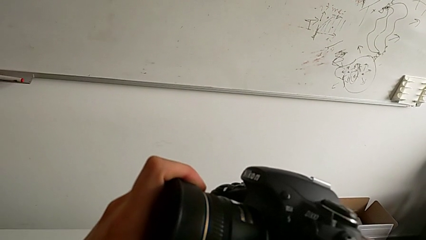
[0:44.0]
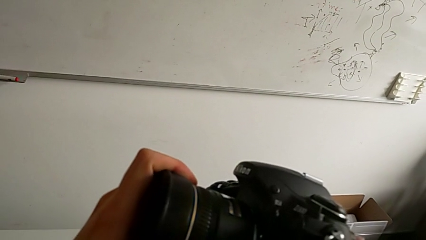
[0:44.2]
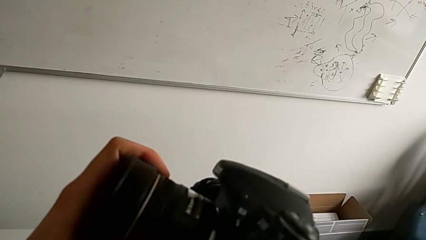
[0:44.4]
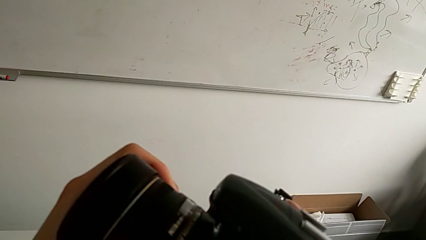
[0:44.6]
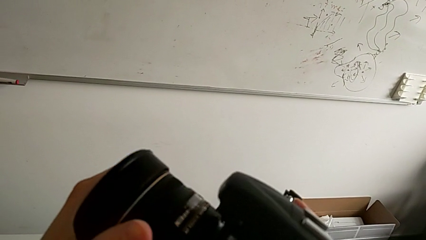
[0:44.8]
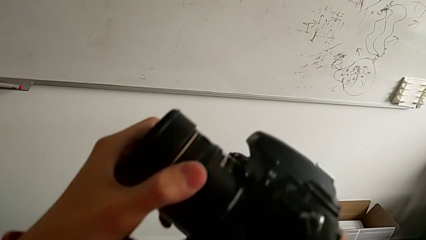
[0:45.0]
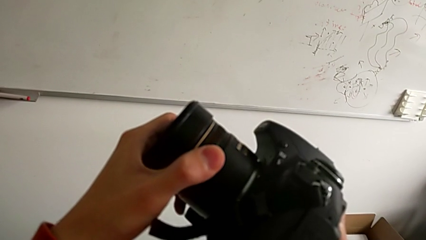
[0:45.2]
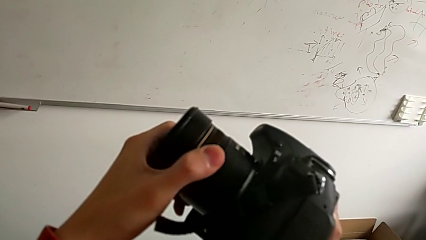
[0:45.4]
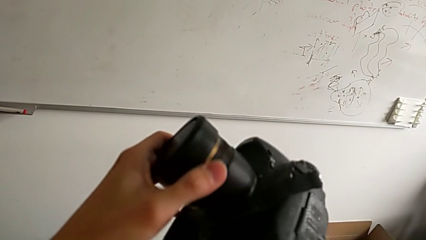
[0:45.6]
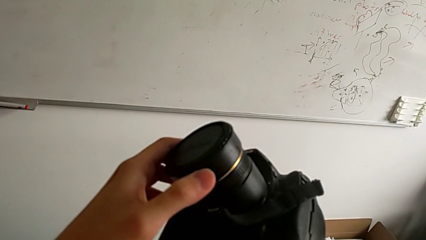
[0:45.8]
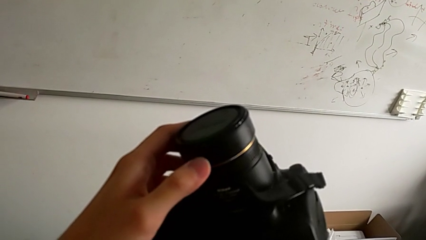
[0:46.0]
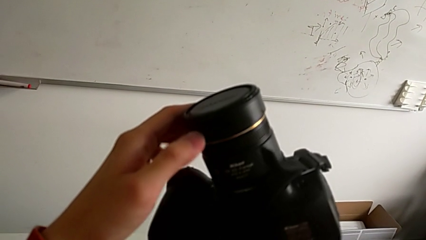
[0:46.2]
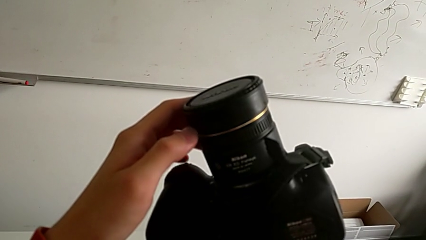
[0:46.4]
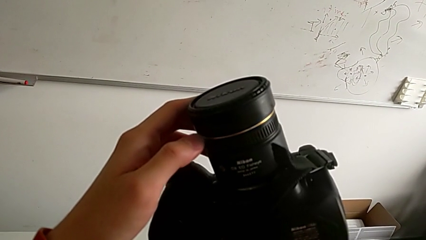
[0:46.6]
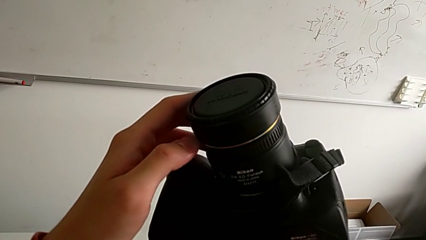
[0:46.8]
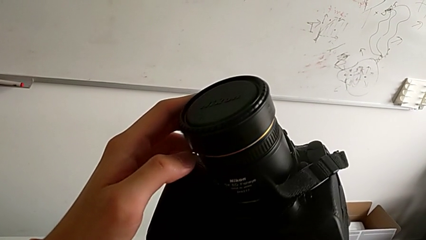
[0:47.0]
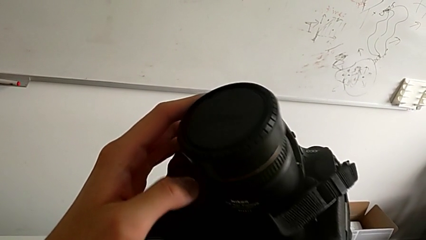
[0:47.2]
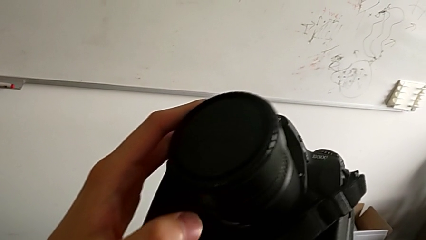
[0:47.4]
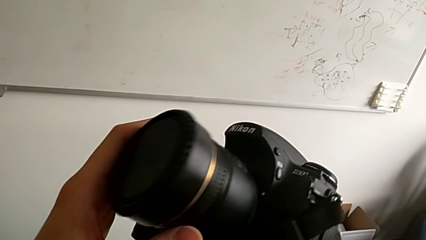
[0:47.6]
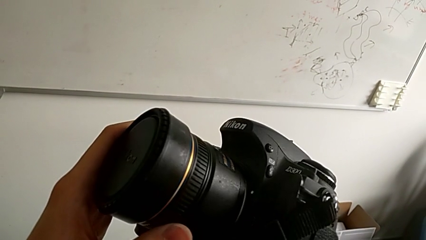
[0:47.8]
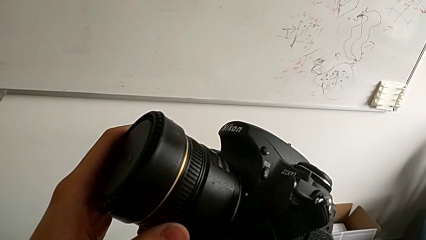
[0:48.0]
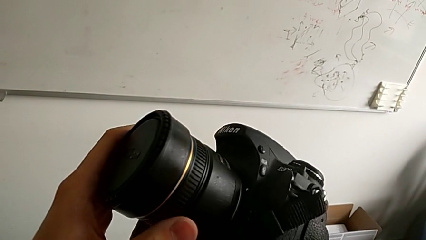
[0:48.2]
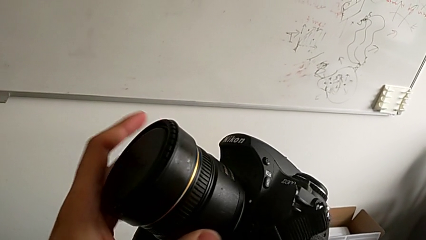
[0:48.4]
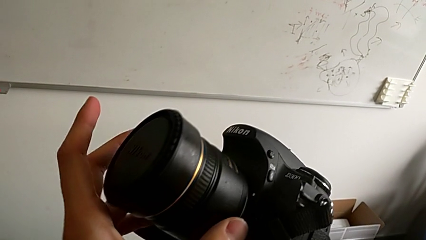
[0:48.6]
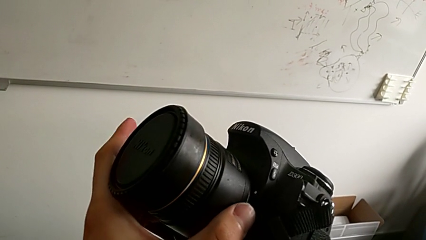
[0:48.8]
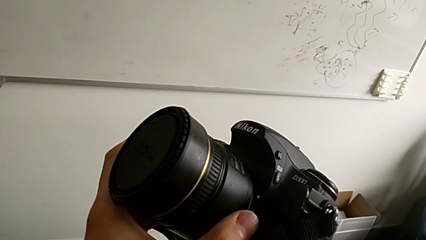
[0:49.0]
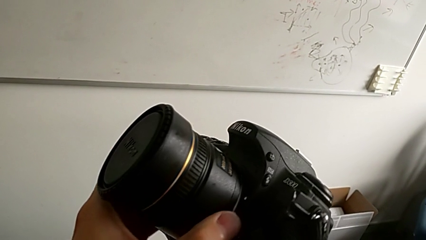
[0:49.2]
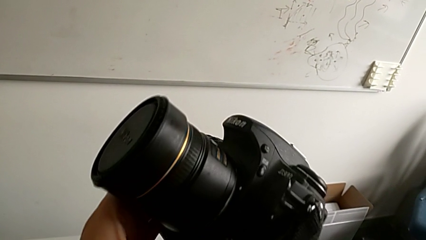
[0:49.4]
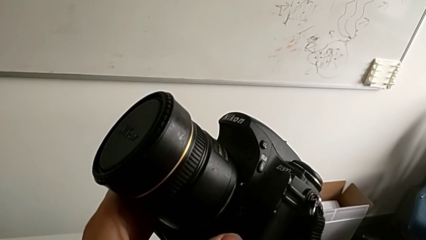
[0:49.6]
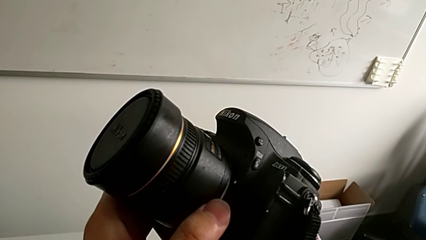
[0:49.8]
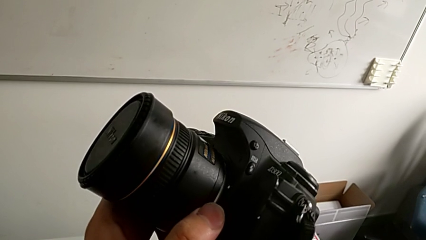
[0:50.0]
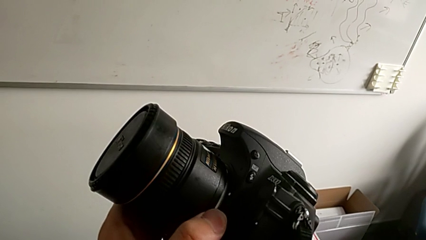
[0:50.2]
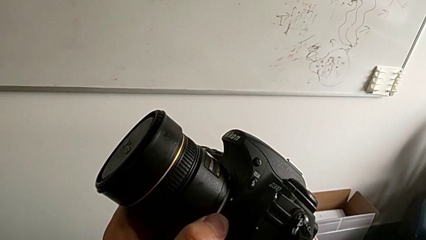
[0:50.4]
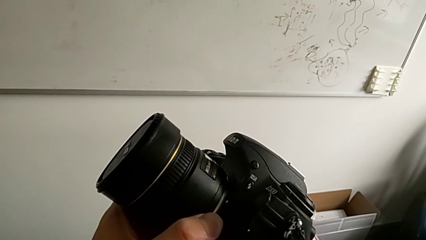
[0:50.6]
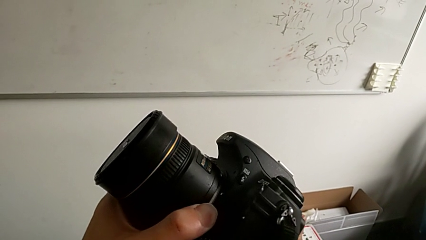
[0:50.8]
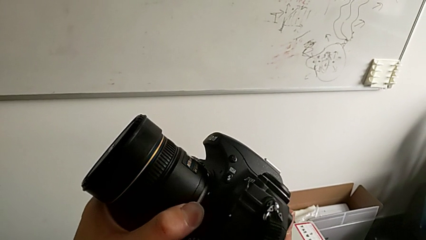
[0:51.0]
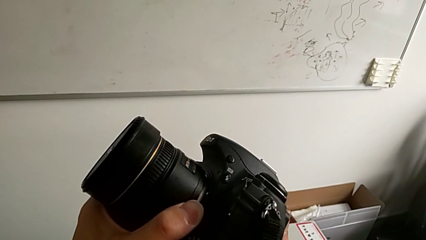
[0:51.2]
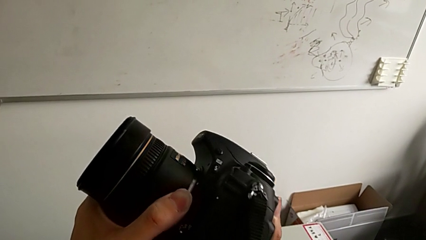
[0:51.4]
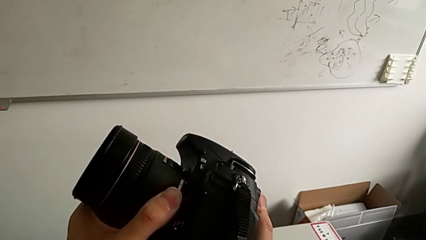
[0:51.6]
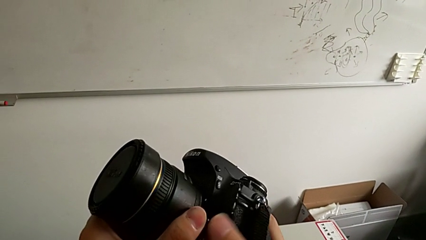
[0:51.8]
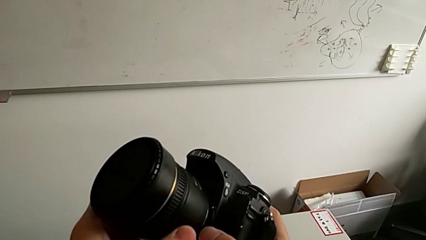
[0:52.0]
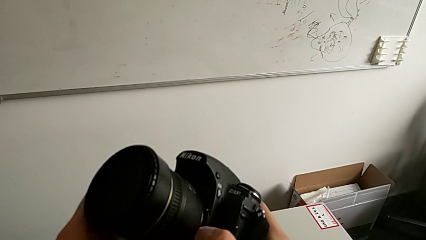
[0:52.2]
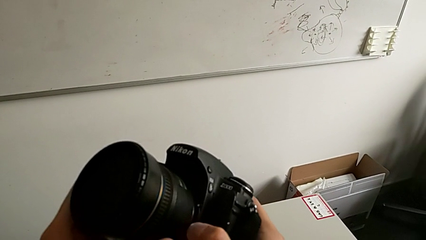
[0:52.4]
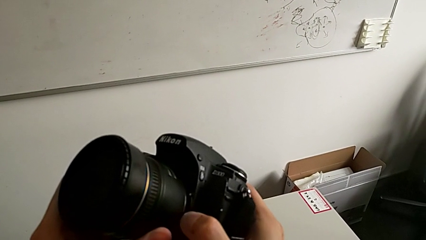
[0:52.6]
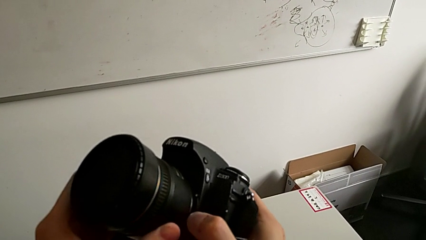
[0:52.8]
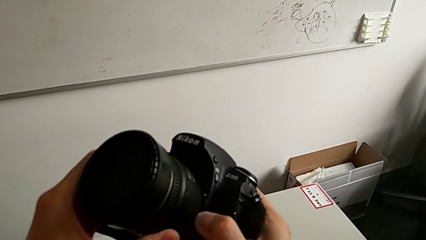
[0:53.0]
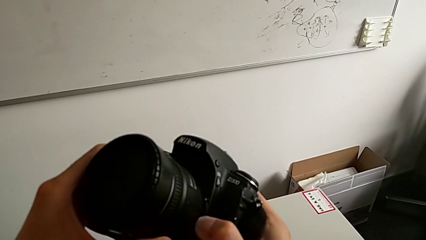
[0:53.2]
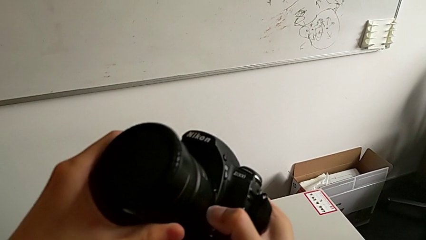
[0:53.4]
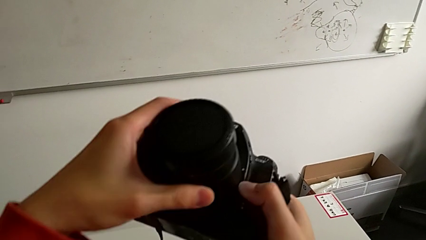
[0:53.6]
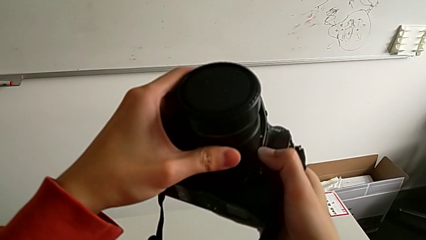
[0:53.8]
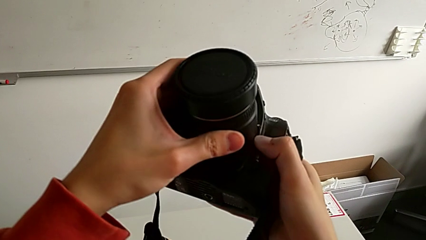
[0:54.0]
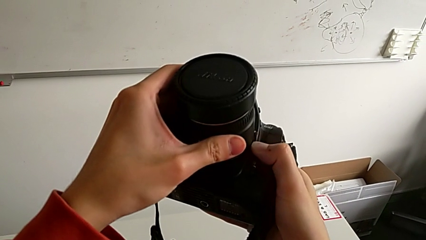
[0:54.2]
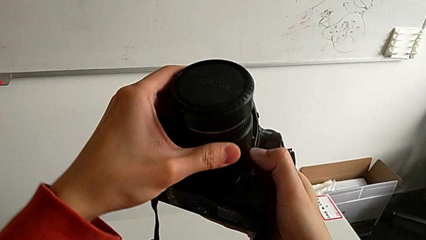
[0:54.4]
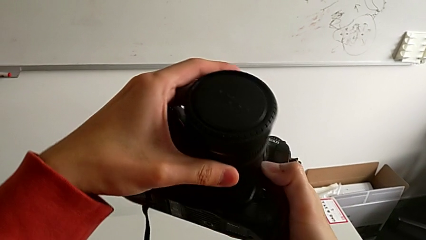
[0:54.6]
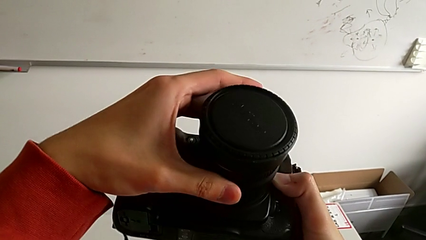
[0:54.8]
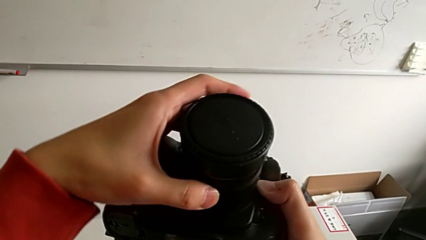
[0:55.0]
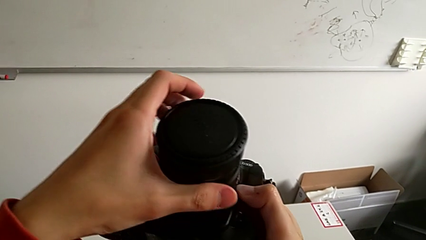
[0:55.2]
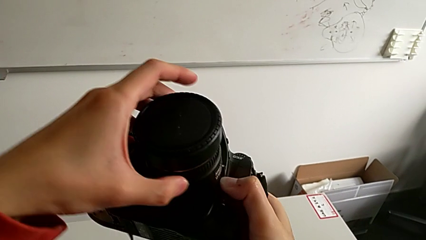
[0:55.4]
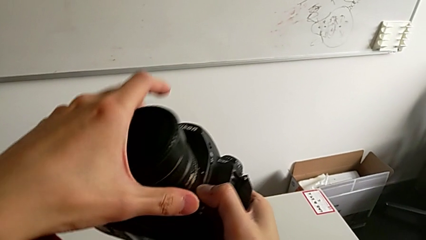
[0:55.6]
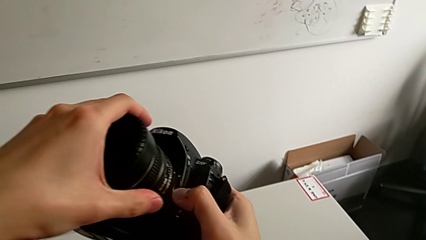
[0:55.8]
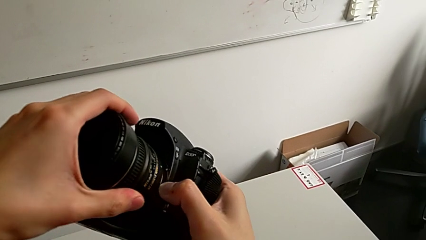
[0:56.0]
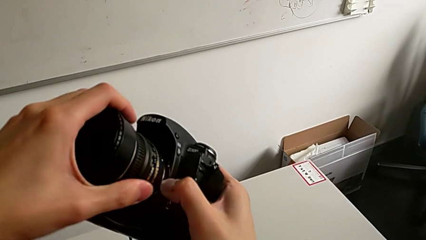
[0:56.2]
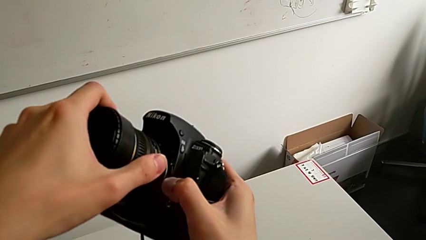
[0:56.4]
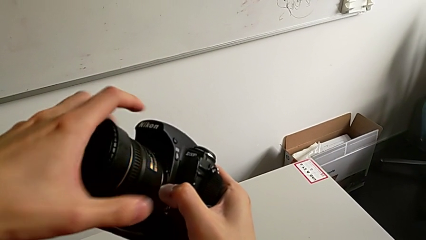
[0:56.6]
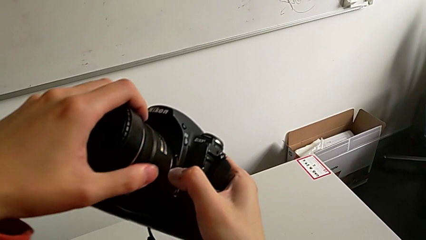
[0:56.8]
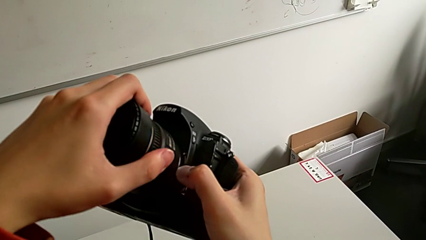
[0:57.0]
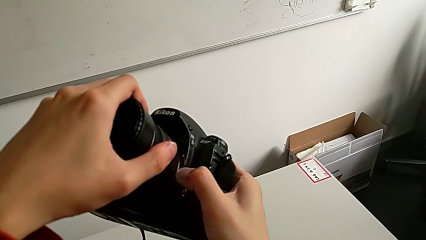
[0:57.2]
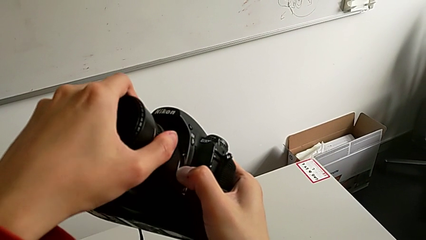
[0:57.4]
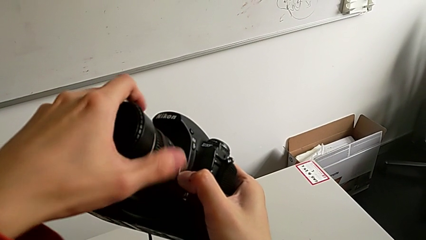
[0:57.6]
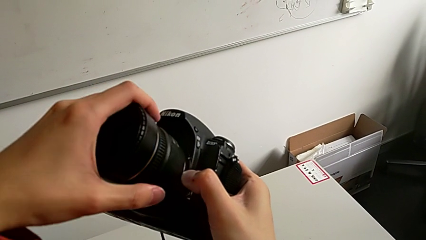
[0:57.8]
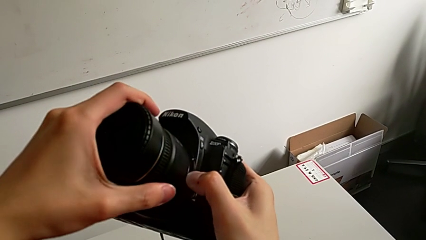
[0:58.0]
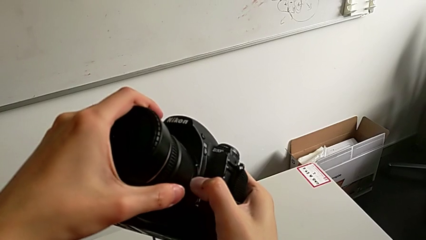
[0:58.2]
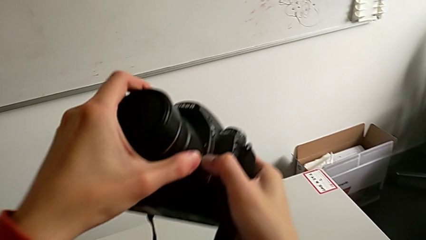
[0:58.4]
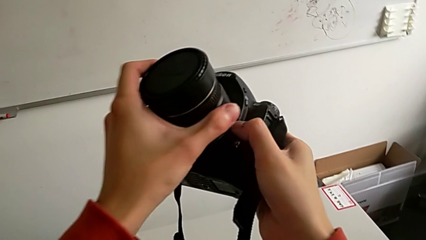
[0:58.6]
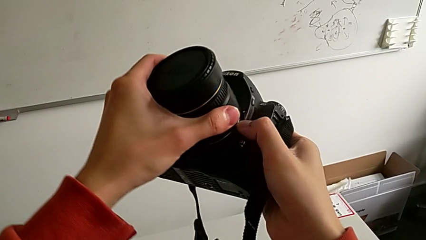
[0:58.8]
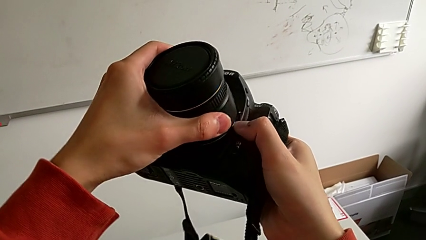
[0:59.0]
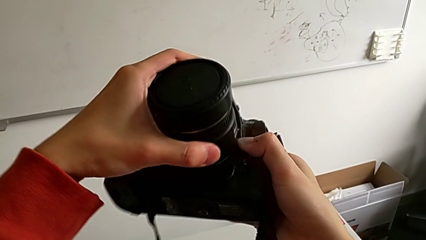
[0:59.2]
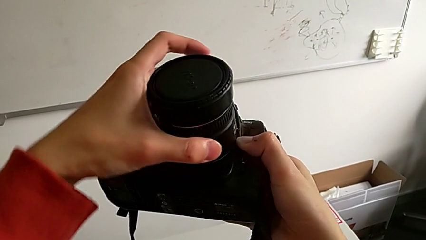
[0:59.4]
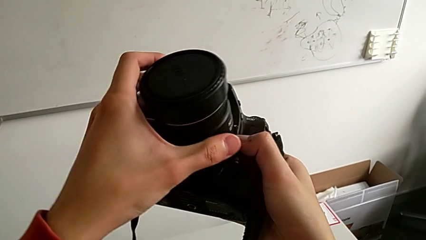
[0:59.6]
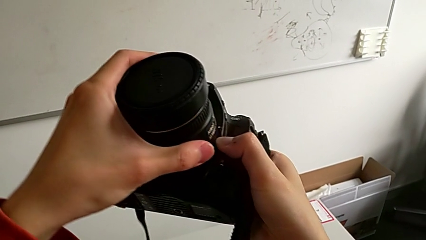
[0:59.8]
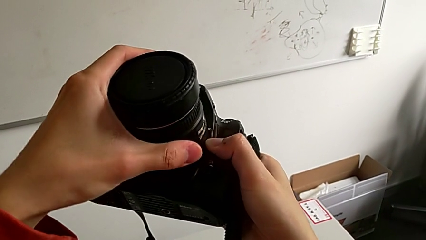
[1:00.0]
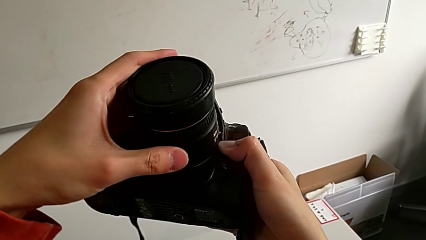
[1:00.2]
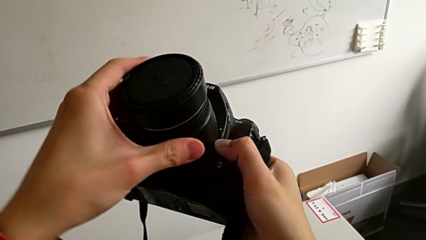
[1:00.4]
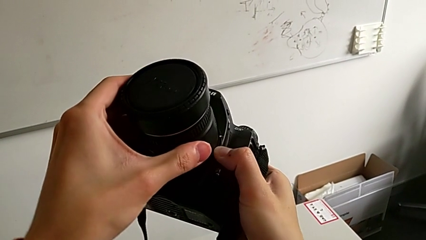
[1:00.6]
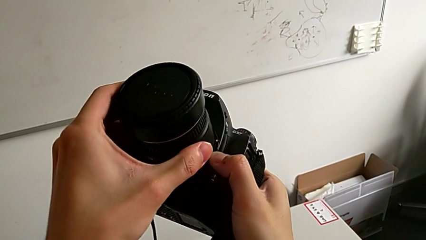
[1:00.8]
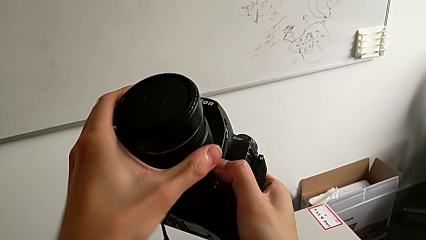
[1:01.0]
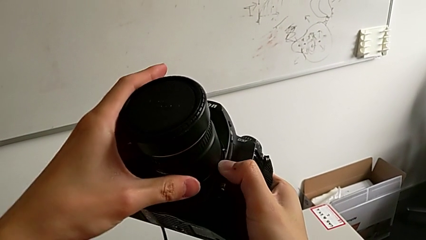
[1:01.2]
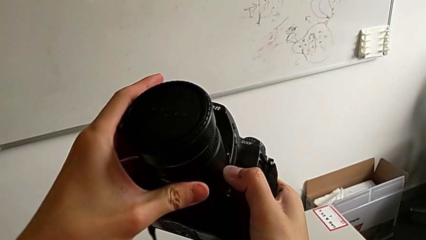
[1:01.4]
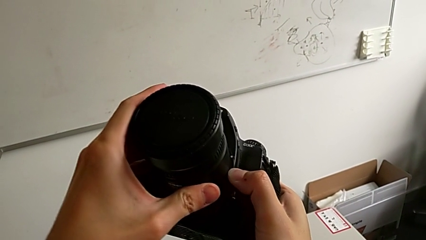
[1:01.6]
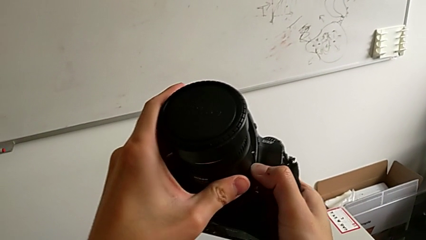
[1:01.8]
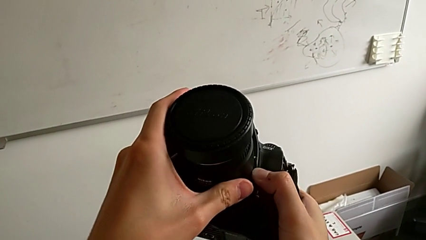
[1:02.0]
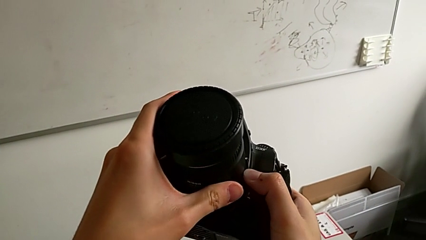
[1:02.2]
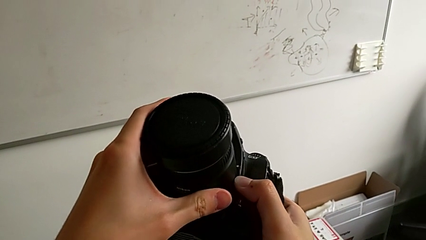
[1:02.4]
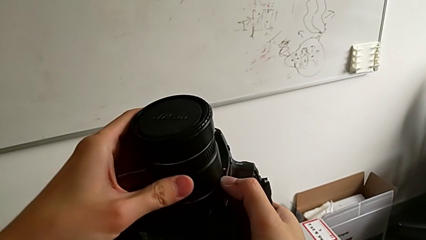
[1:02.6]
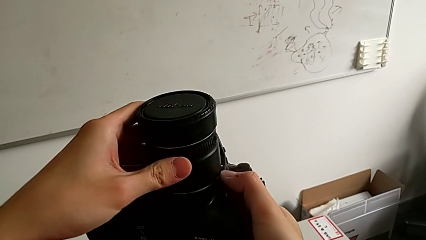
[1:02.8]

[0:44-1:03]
The camera wearer is detaching the lens of the camera. They wrongly press the lens, press the lens, press the release button, rotate the lens, rotate the left lens and wrongly rotate the right lens, not taking the lens out fully.
